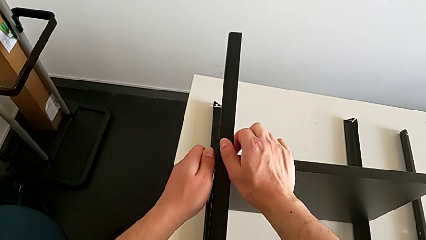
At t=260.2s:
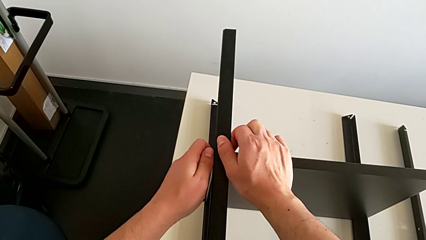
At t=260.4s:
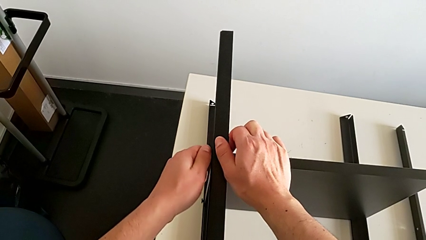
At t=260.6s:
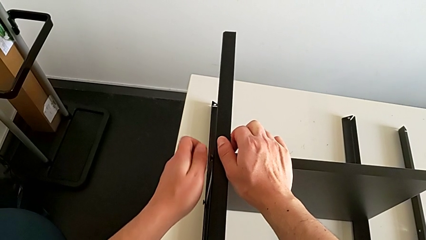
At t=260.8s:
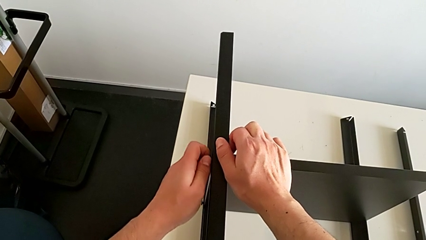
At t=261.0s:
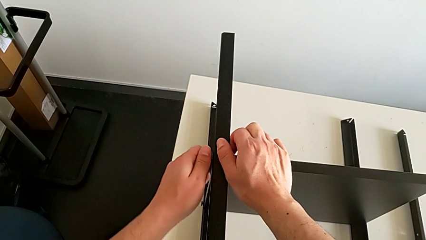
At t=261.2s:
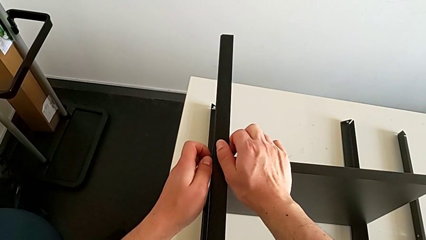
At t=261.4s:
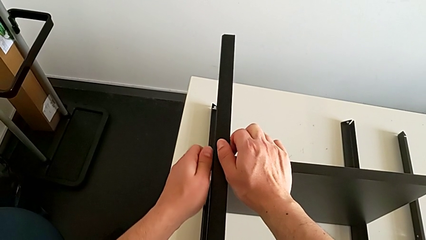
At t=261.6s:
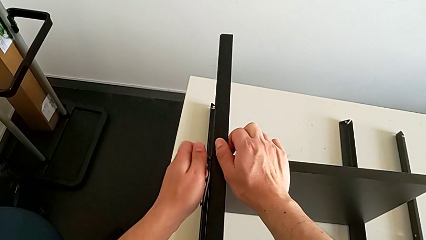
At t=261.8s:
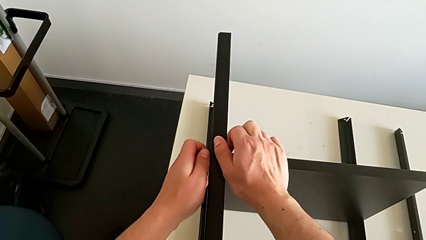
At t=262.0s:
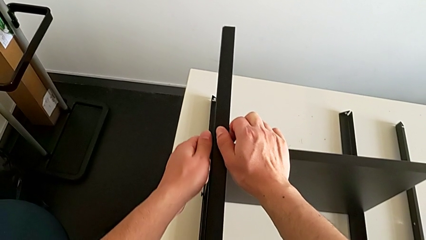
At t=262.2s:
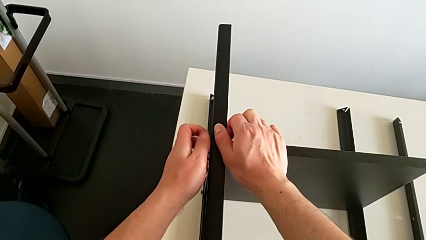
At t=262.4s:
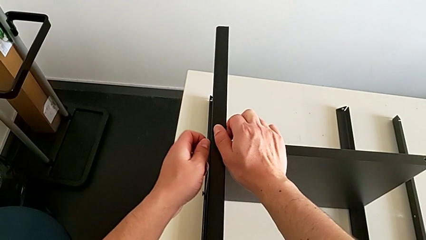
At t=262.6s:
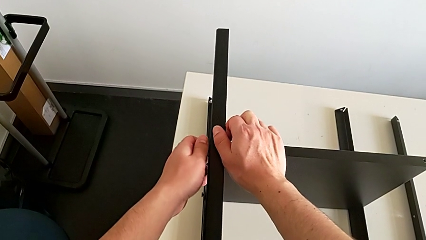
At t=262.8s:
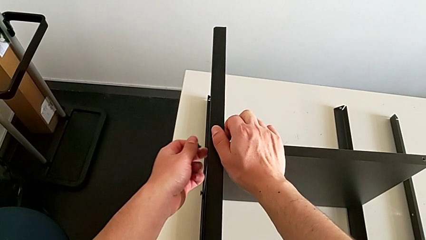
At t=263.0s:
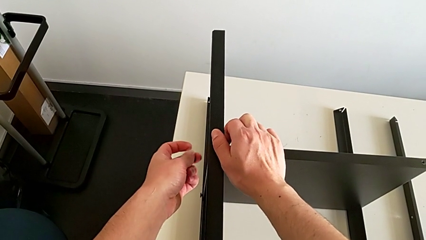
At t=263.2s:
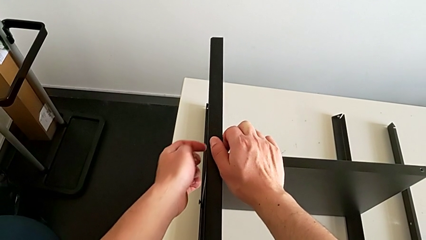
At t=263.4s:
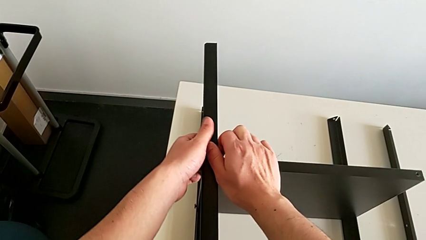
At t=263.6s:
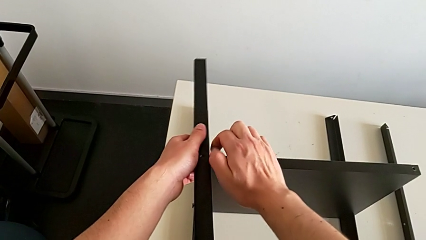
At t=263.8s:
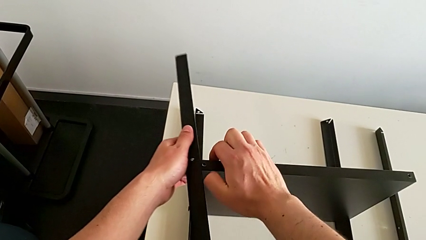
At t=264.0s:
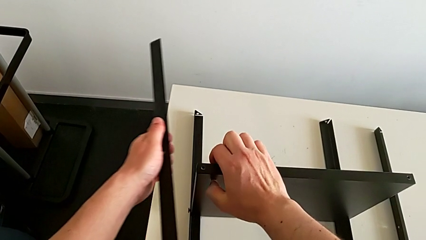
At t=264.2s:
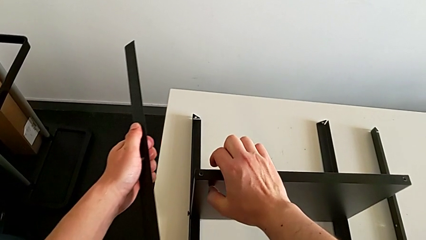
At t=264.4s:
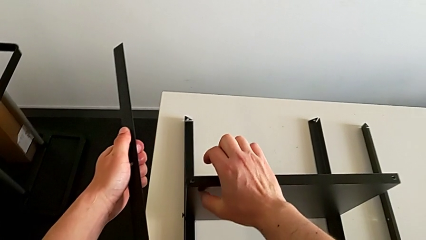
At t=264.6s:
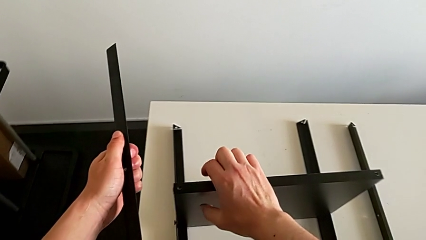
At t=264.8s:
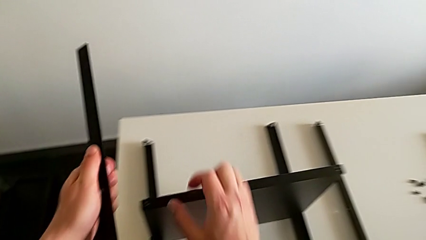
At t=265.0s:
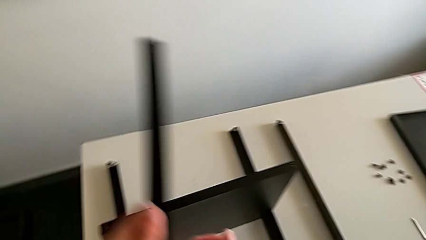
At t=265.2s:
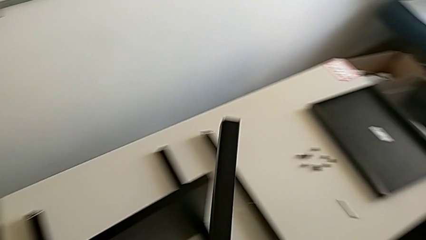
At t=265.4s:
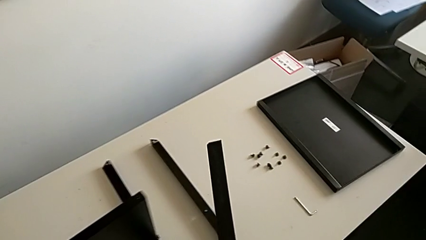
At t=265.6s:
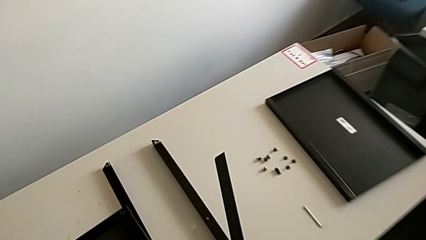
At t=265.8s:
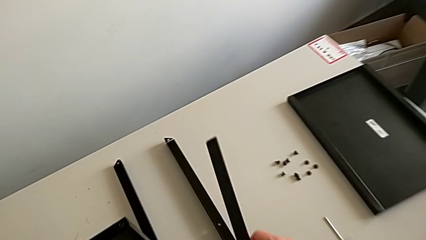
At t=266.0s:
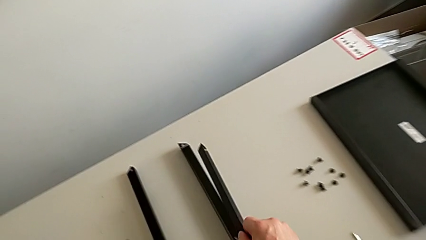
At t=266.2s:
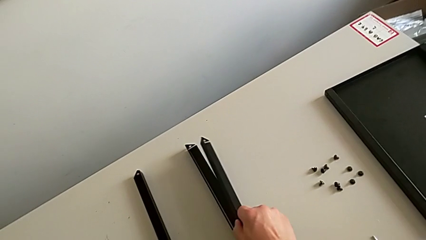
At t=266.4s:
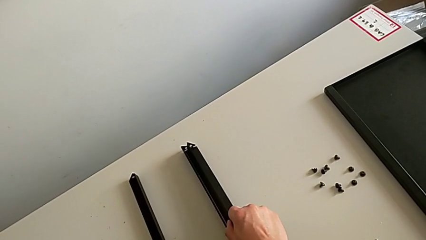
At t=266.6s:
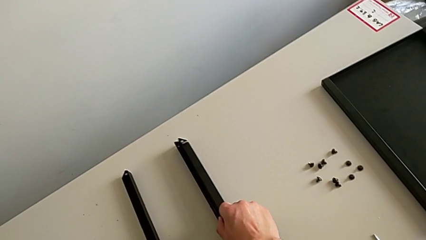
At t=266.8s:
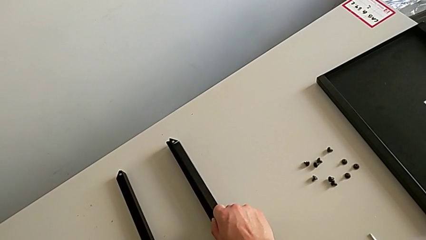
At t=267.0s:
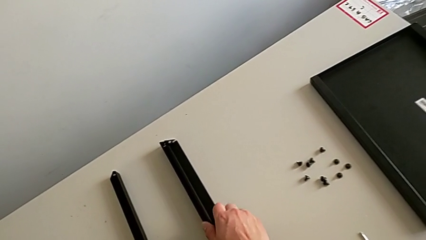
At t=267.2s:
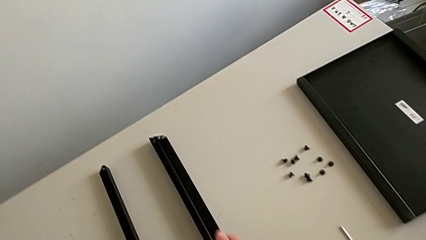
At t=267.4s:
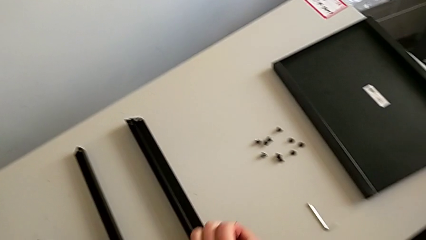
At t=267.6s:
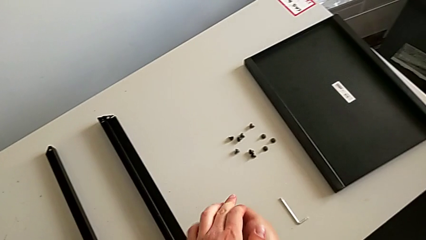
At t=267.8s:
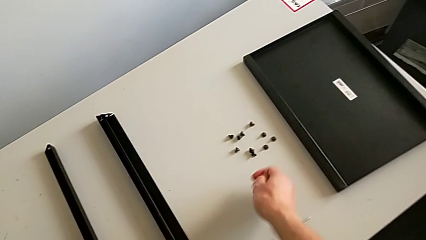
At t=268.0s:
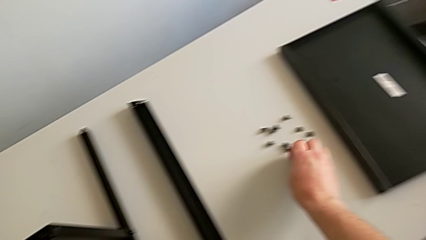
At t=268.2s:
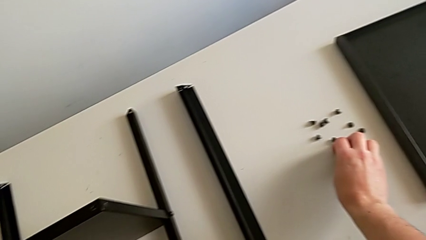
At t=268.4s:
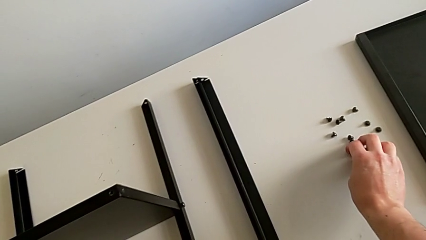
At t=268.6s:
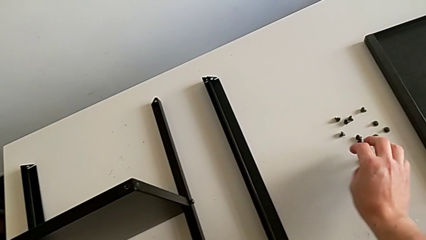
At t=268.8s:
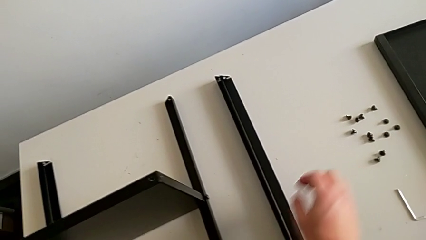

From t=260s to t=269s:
The camera wearer is unscrewing the hex socket head from the second leg. They unscrew the hex socket head, disassemble it, disassemble the leg, place it and place the hex socket head.

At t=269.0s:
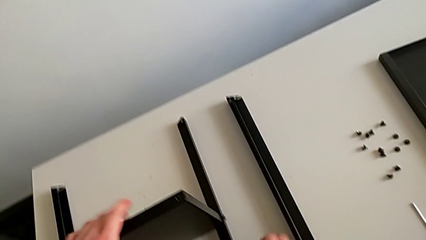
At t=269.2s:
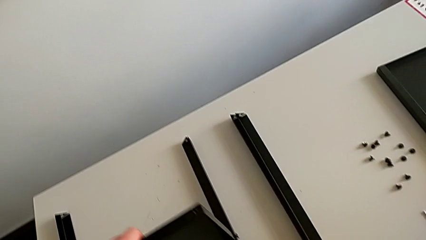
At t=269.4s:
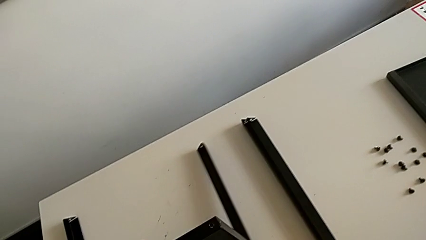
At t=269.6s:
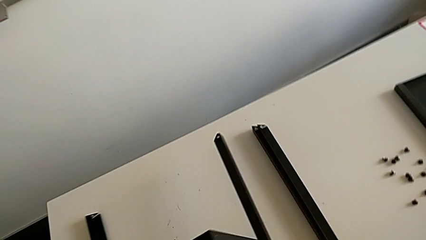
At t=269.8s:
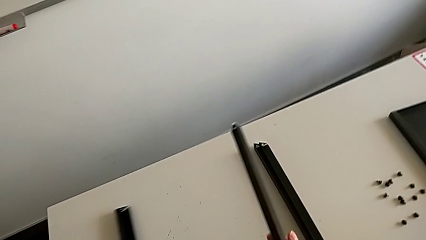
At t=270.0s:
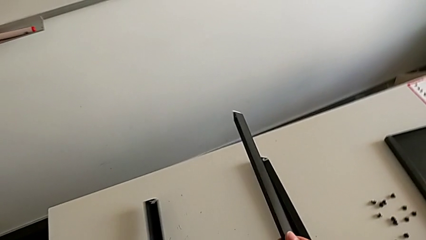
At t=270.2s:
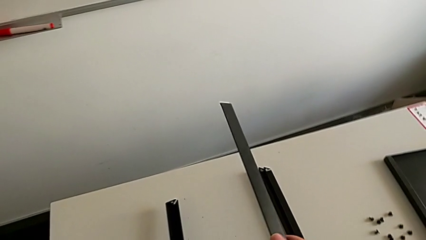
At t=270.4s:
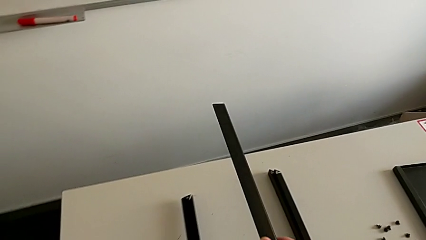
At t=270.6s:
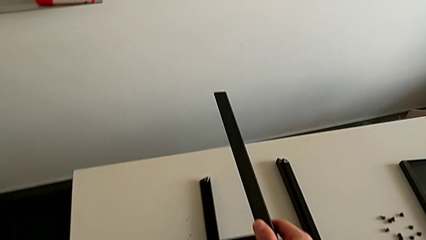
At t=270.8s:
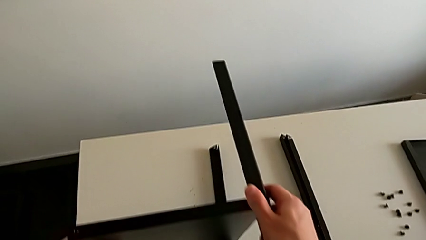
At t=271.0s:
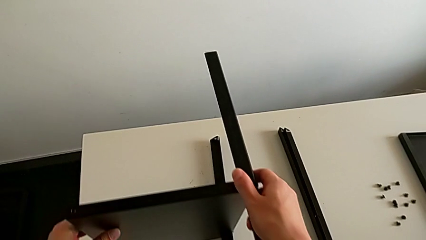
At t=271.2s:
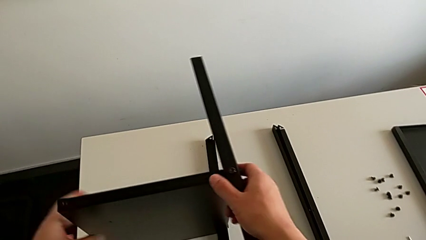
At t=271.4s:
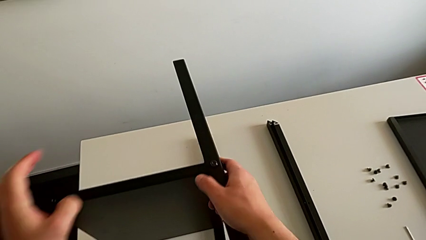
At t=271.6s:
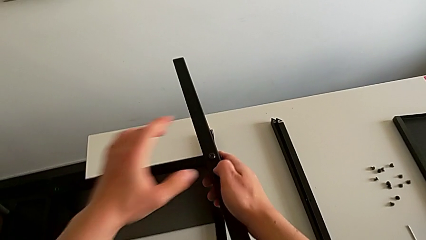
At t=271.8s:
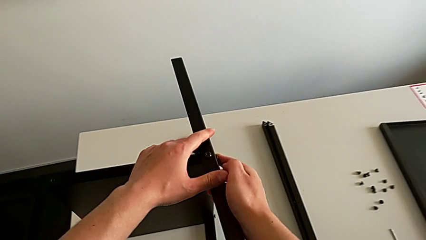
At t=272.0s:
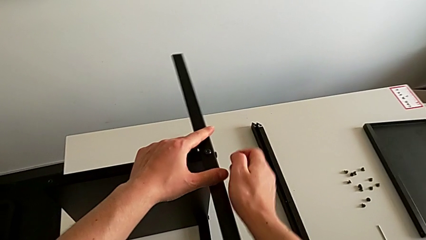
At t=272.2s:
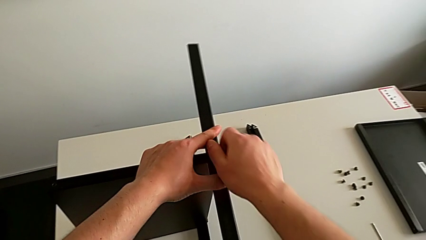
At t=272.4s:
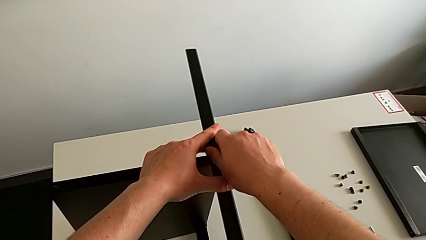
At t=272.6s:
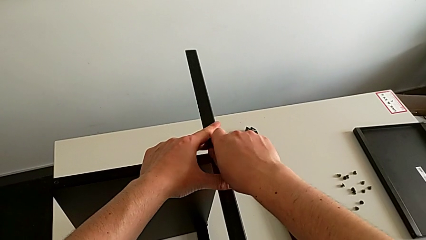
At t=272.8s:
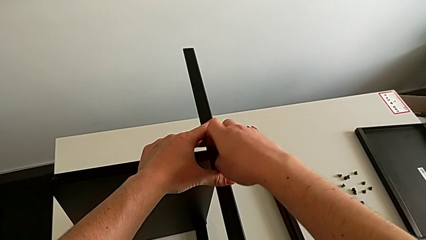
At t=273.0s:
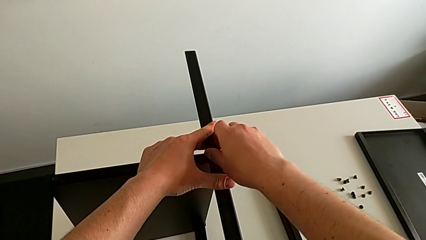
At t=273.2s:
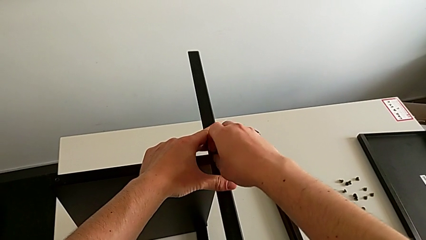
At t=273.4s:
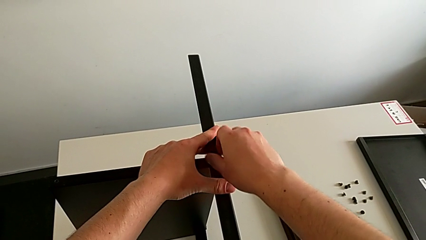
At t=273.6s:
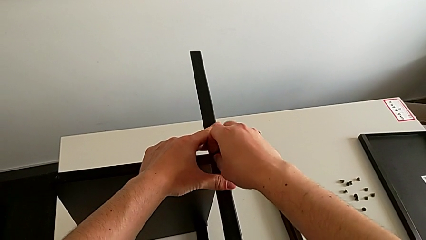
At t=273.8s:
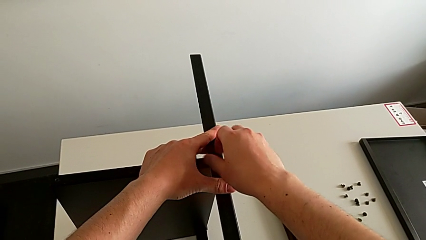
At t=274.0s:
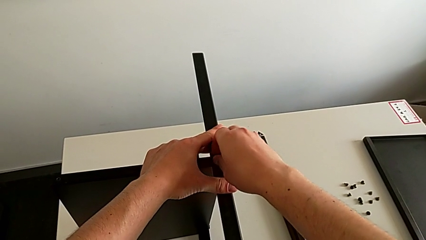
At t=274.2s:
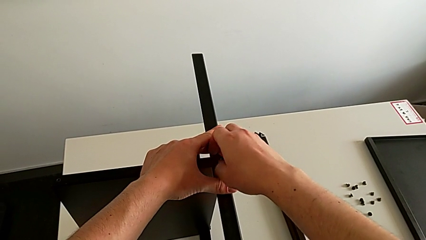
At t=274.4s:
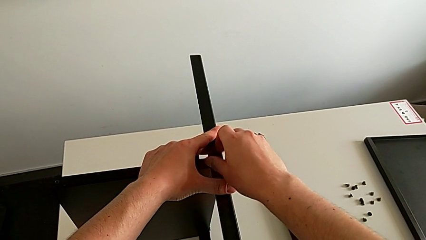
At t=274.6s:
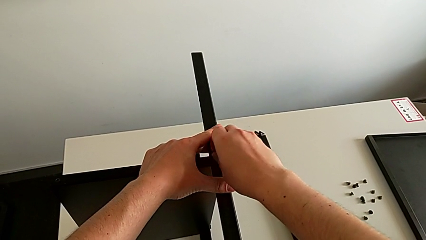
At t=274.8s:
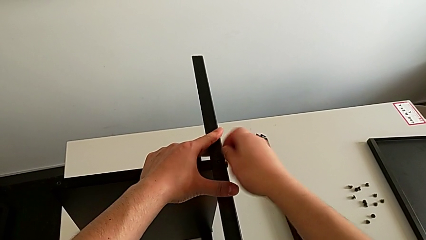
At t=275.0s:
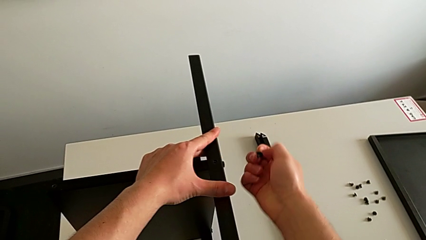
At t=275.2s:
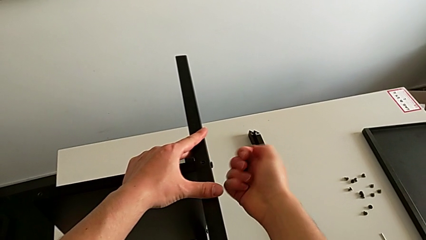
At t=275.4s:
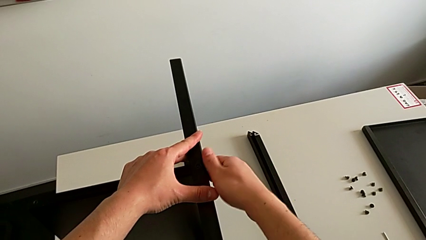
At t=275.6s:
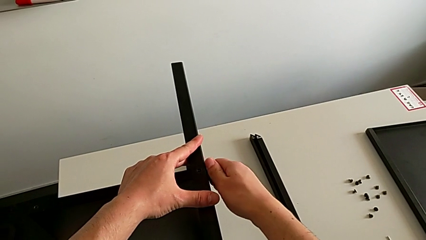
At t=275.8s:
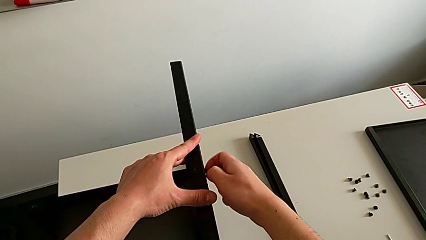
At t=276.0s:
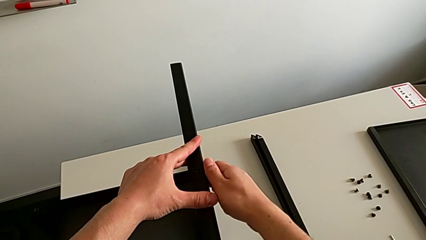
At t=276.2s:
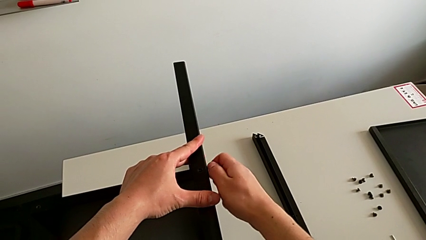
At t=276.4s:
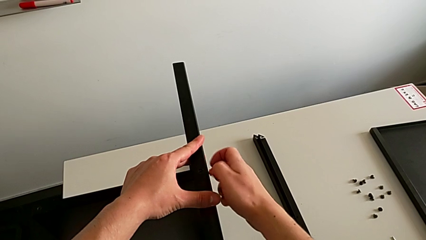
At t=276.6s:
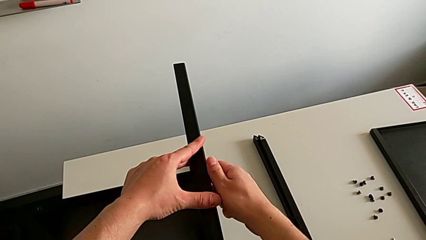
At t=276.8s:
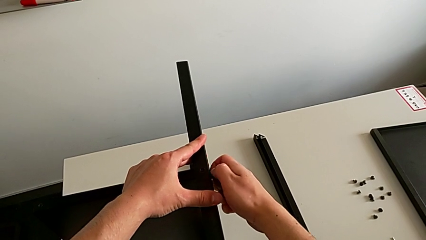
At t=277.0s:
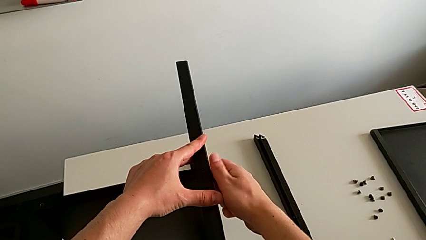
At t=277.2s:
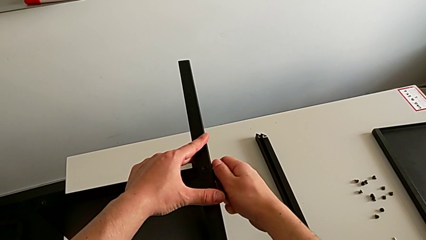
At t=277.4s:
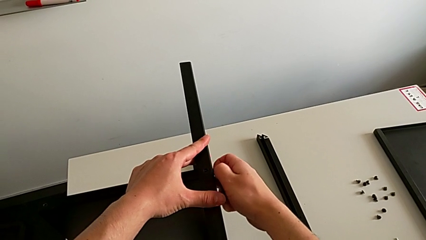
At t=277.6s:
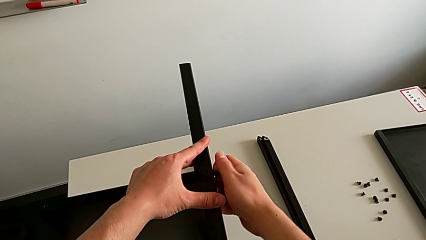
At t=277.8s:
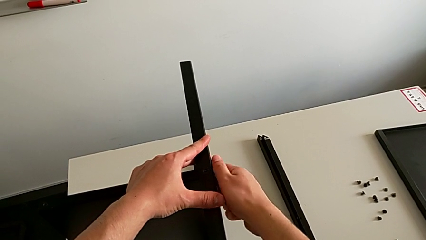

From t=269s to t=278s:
The camera wearer is unscrewing the hex socket head from the third leg. They rotate the nightstand, unscrew the hex socket head, disassemble it and unscrew it.
